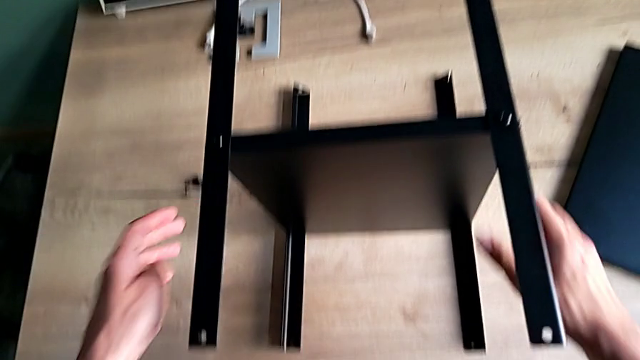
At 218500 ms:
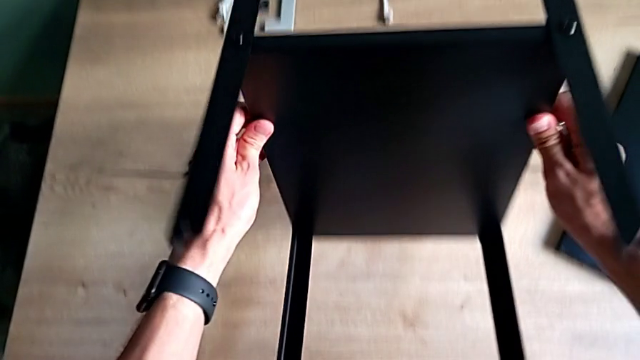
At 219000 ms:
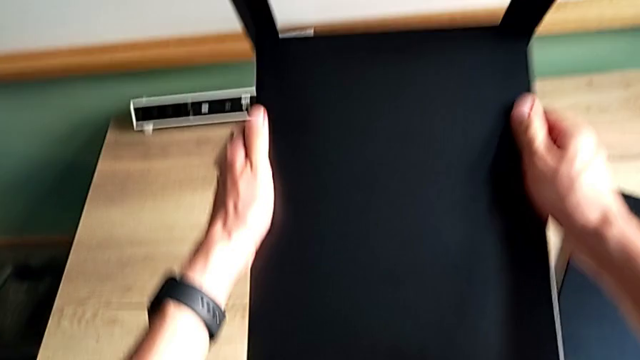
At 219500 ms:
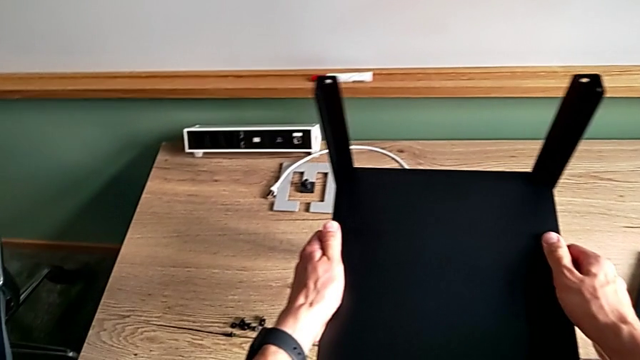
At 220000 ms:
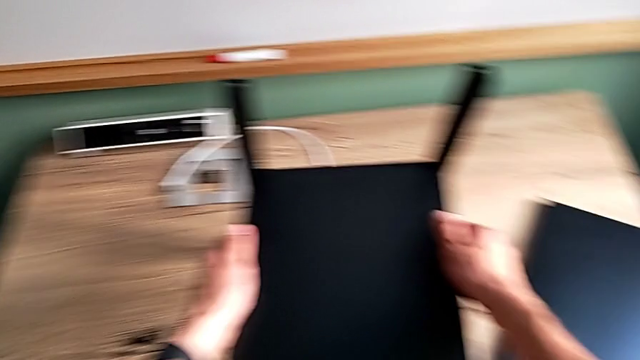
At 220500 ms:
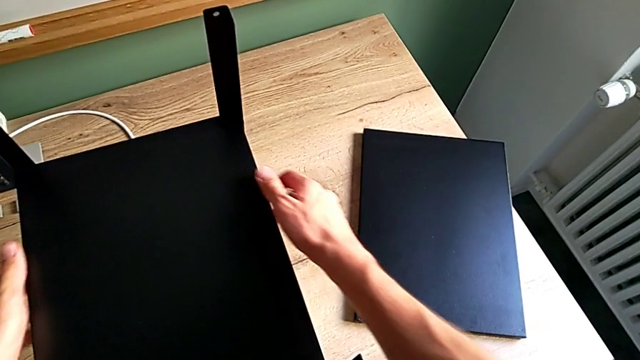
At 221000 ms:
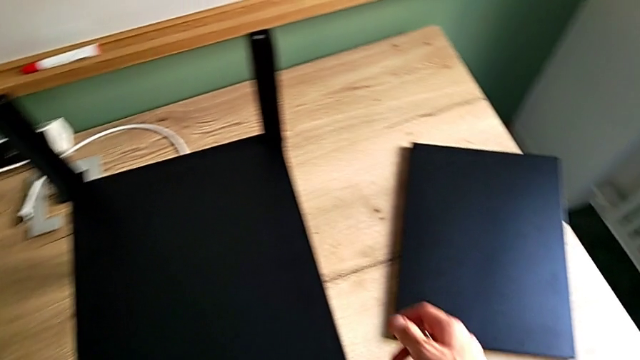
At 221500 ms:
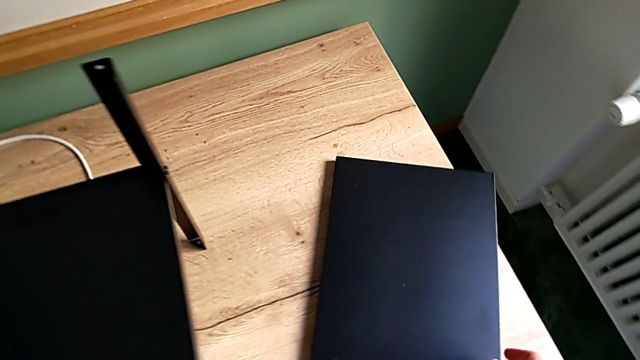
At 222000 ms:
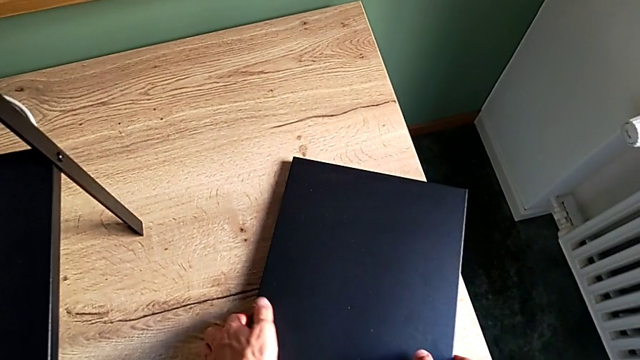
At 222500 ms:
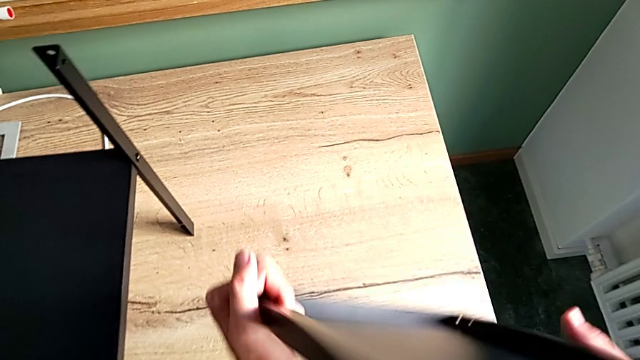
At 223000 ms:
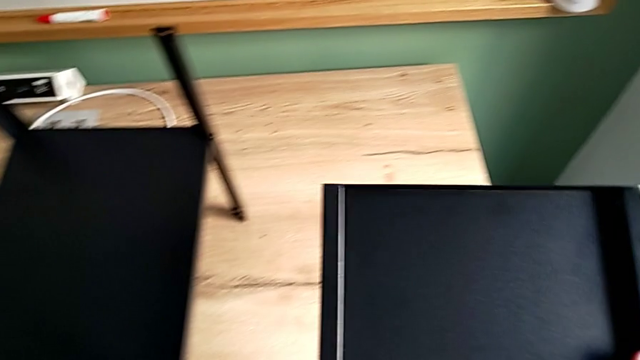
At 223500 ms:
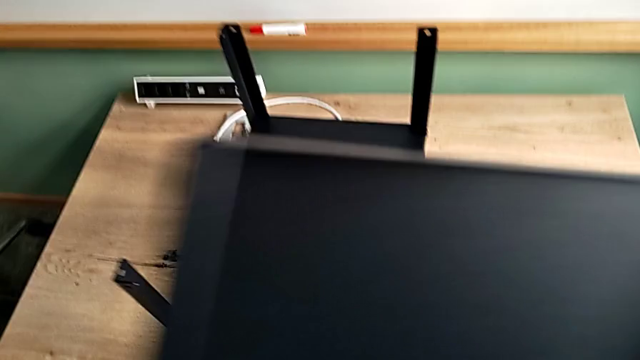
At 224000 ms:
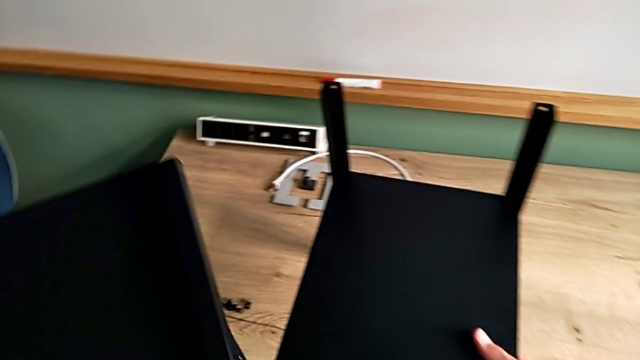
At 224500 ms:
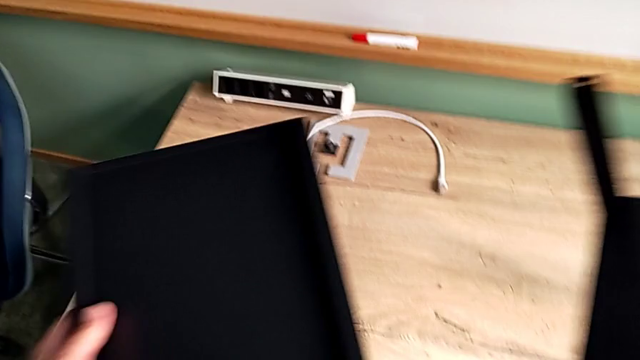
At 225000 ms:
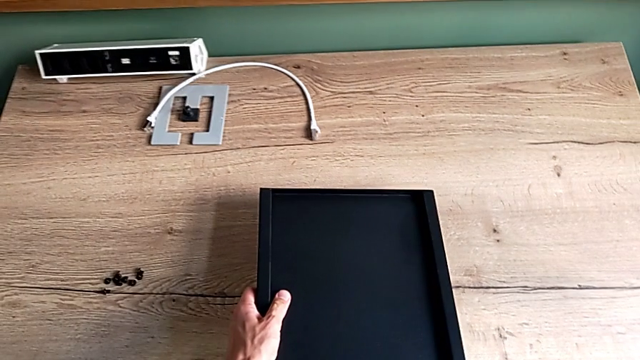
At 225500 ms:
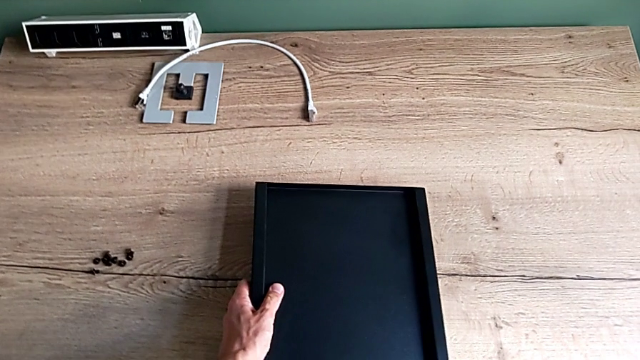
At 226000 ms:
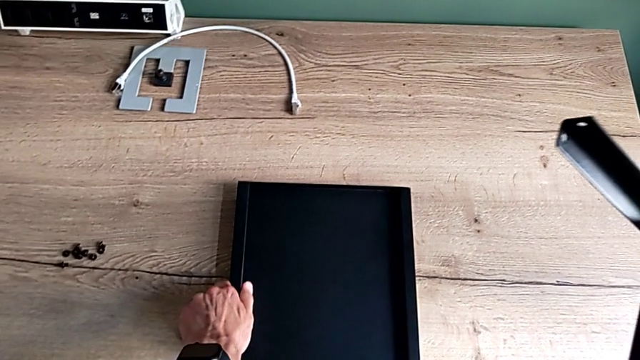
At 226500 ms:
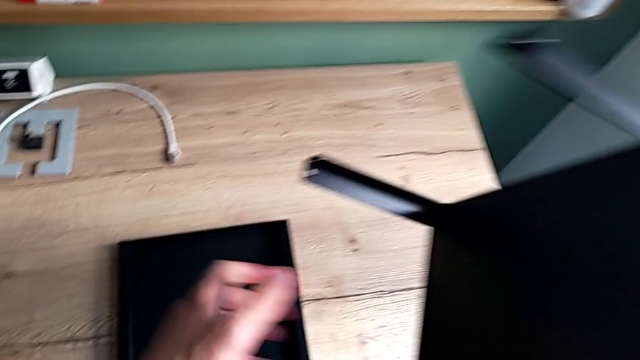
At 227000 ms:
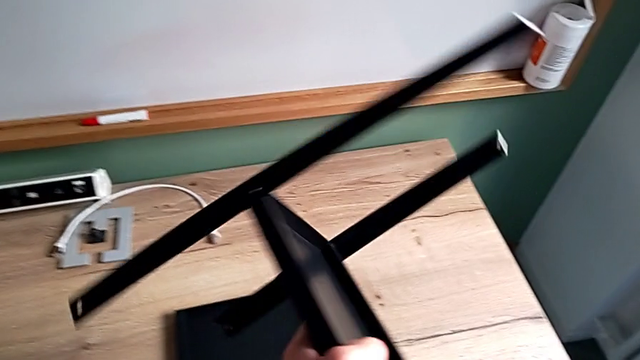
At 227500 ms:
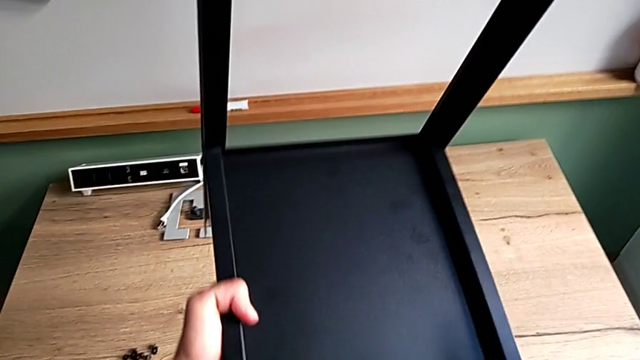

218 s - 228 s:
The camera wearer is assembling the first leg on the top of the table. They rotate the nightstand, place it, grab the top tray, rotate it, grab the nightstand, place the tray and rotate the nightstand.

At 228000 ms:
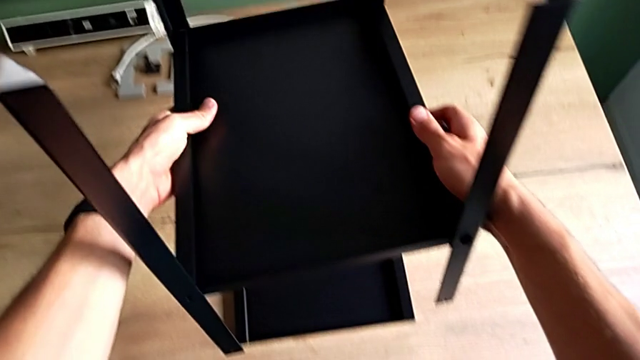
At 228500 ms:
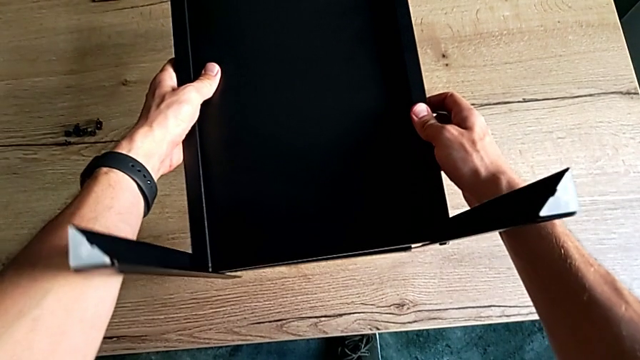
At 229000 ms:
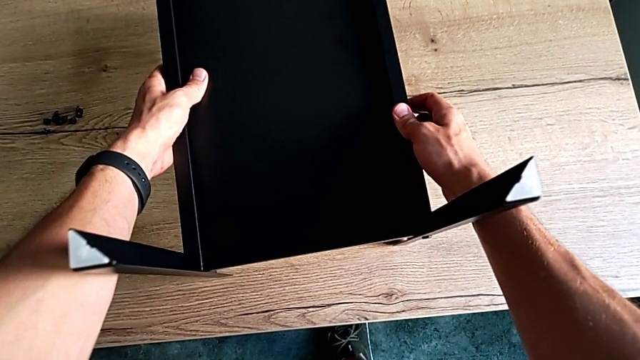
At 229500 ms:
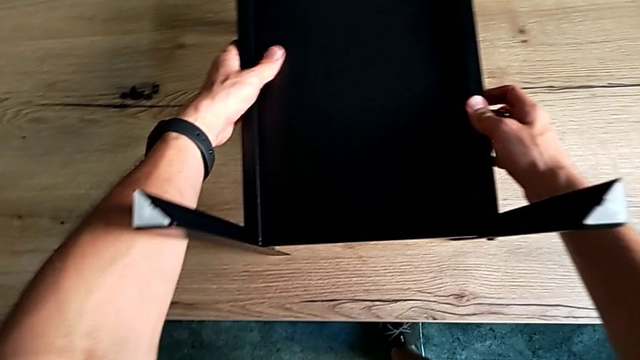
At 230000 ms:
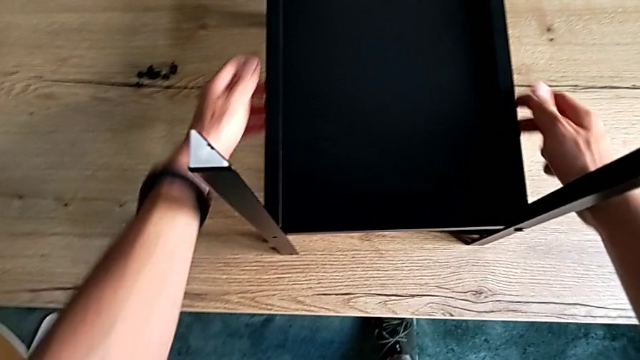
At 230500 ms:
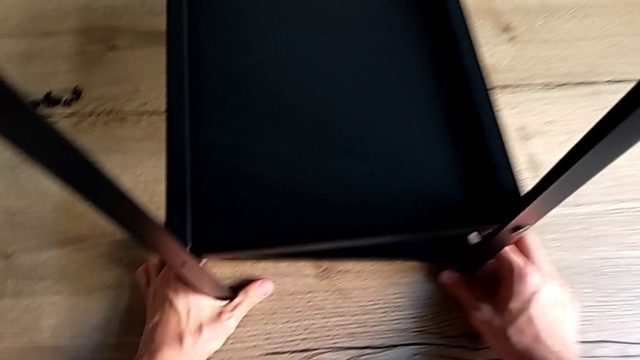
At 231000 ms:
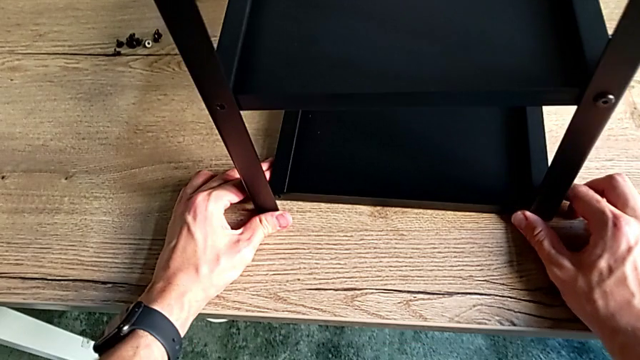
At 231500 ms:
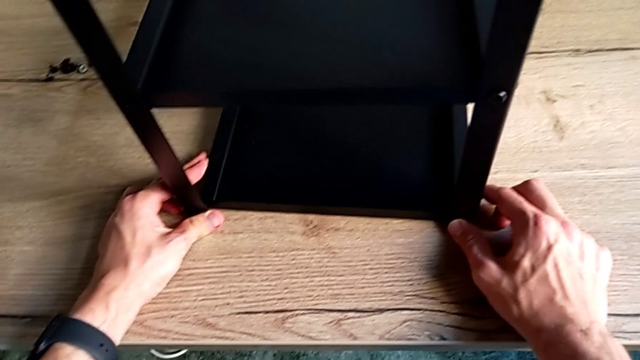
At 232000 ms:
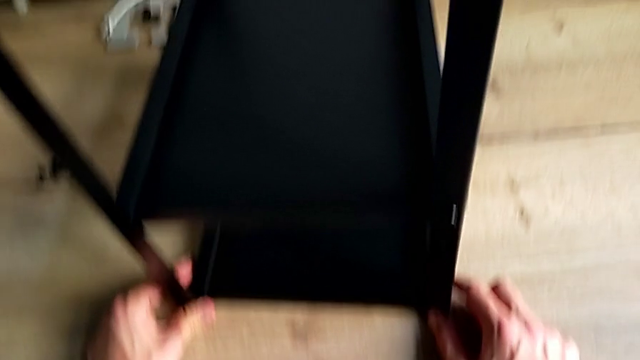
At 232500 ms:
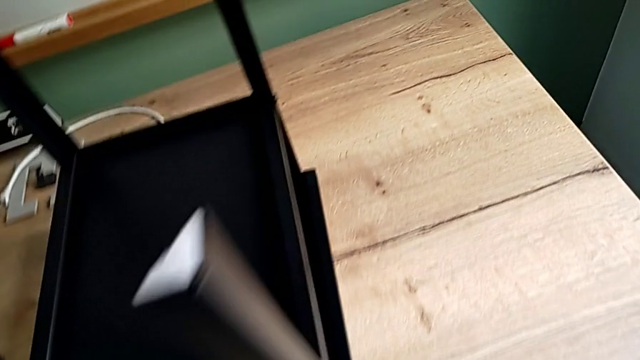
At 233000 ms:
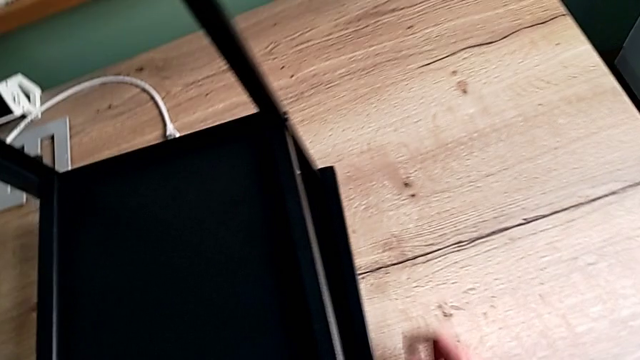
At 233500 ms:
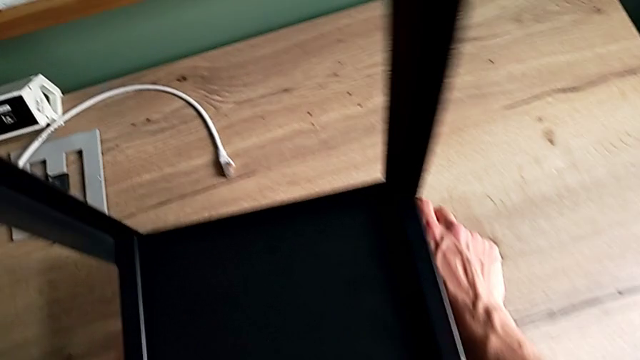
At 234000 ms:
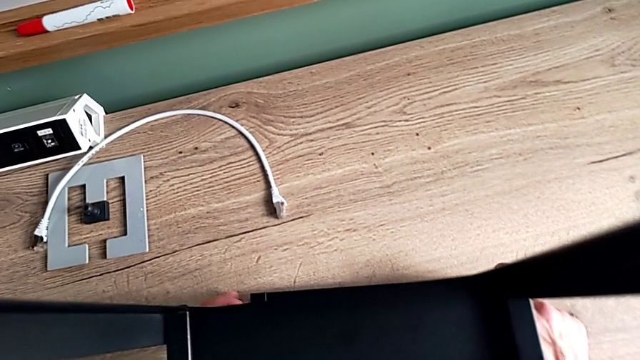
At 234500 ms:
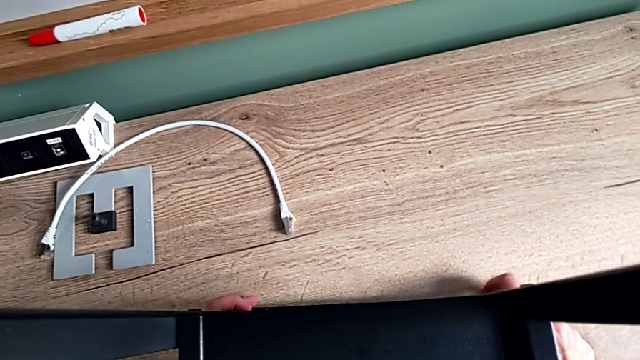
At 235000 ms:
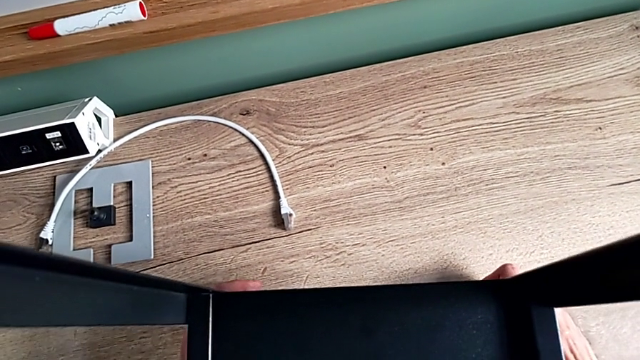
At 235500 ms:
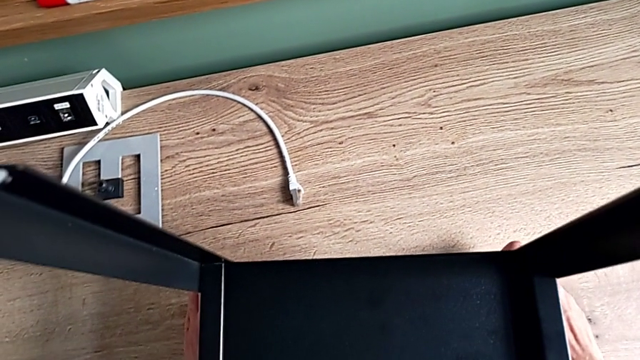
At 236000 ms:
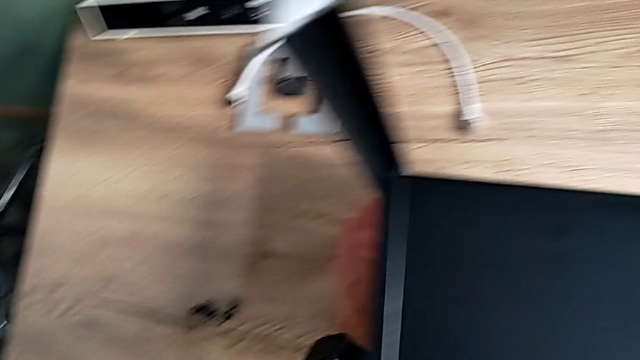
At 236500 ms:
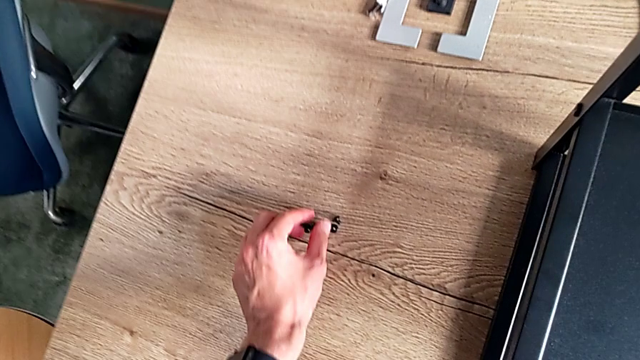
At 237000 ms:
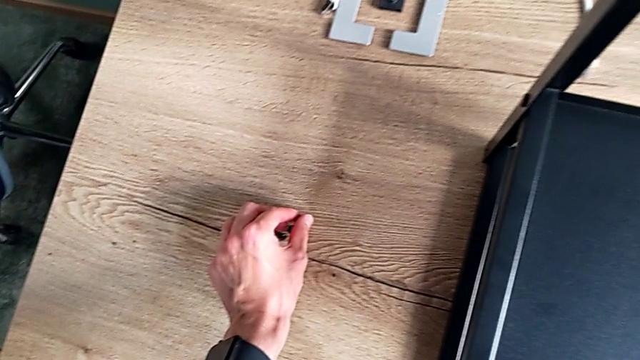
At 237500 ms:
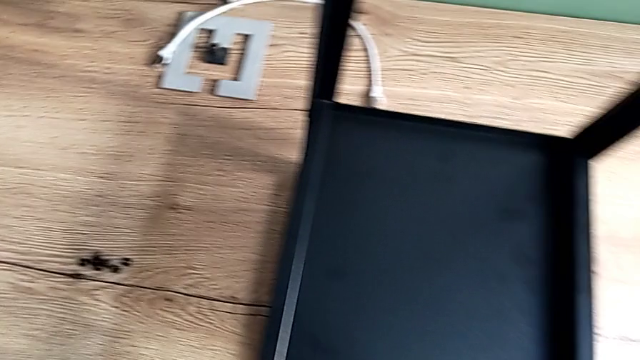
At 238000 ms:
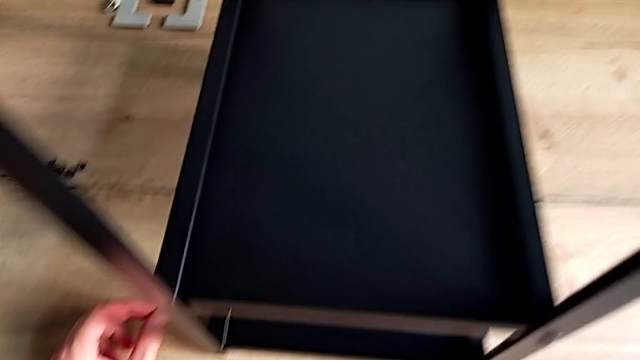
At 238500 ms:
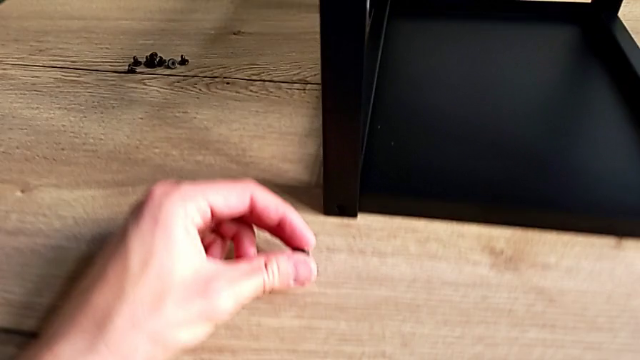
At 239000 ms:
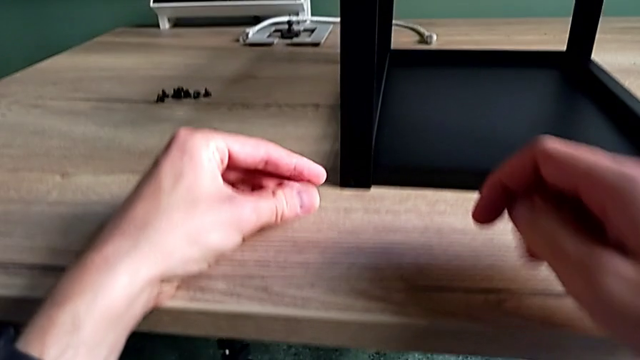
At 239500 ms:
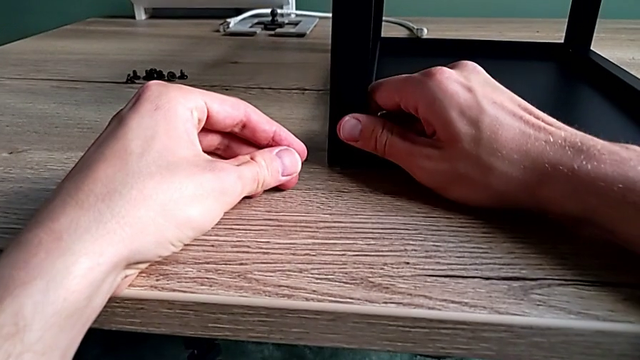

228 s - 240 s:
The camera wearer is assembling the first leg on the top of the table. They place the nightstand, align it and grab the hex socket head.
